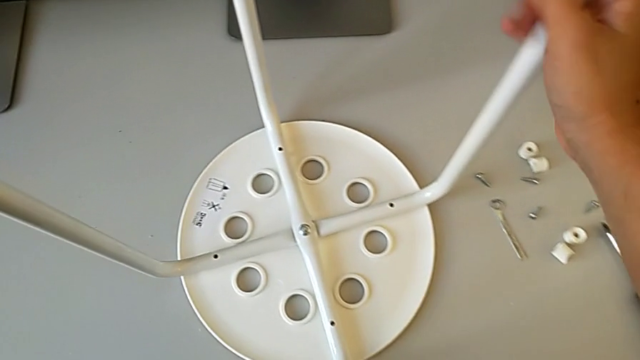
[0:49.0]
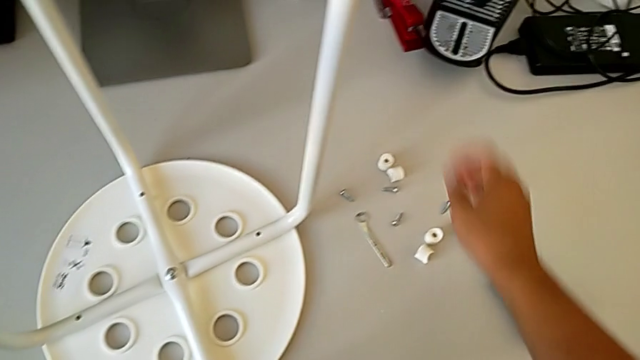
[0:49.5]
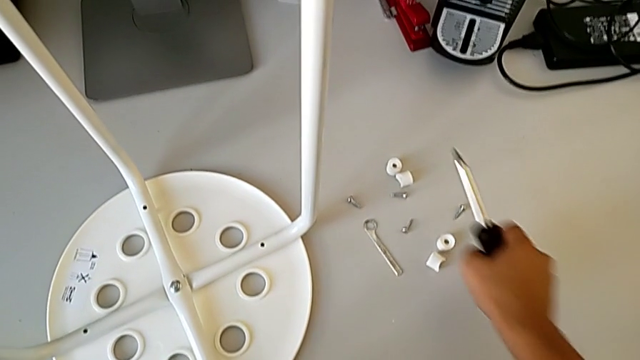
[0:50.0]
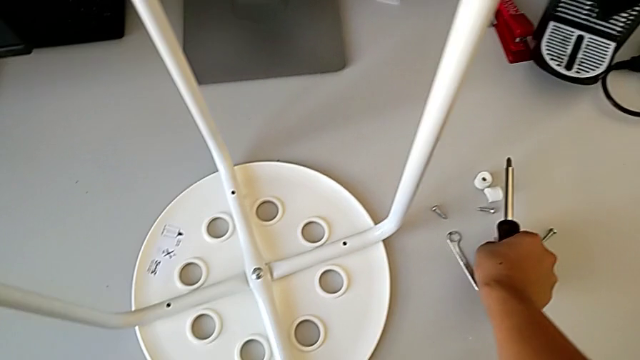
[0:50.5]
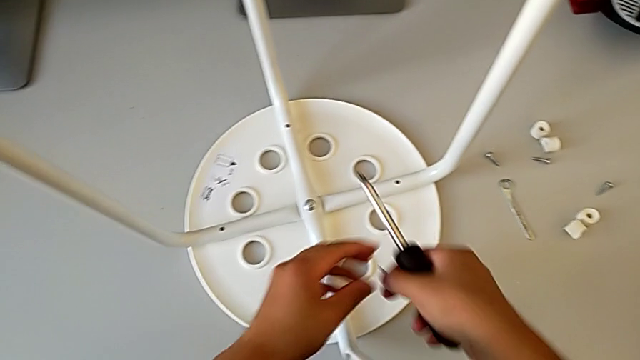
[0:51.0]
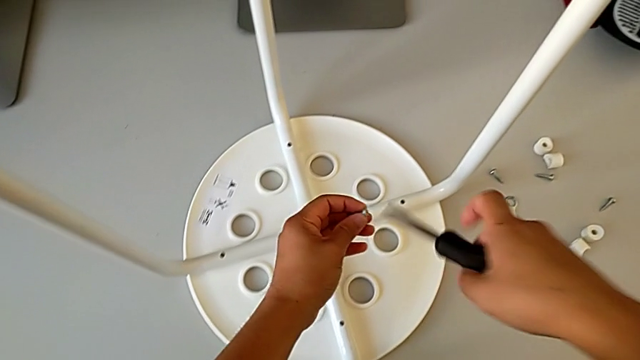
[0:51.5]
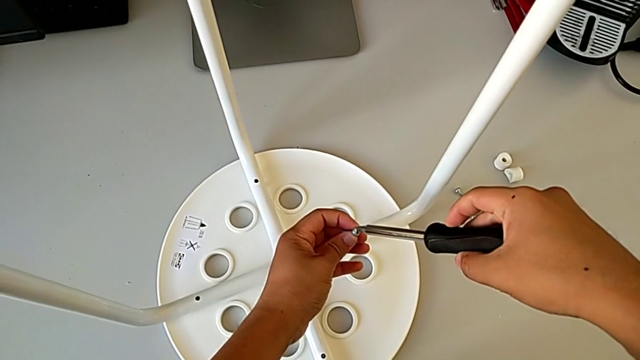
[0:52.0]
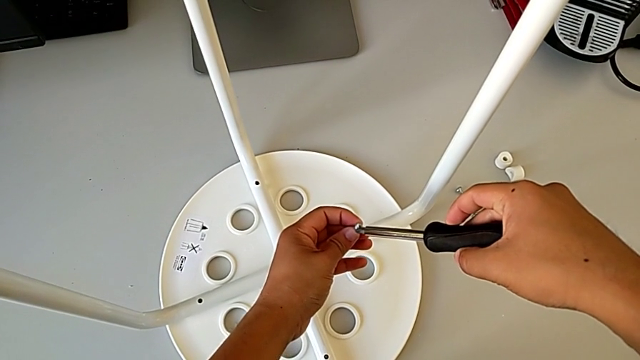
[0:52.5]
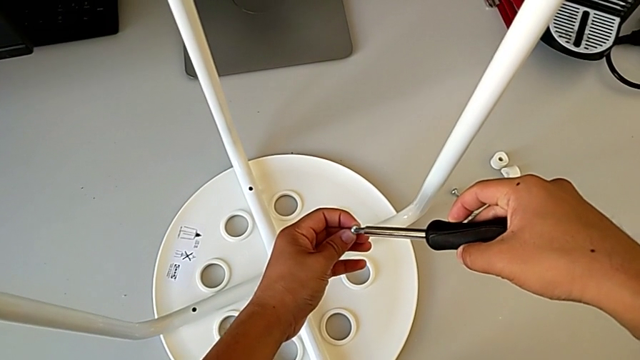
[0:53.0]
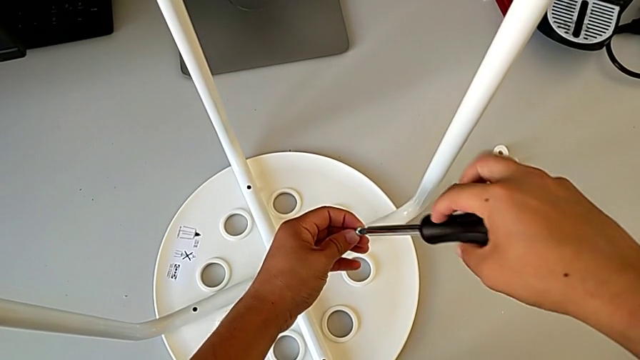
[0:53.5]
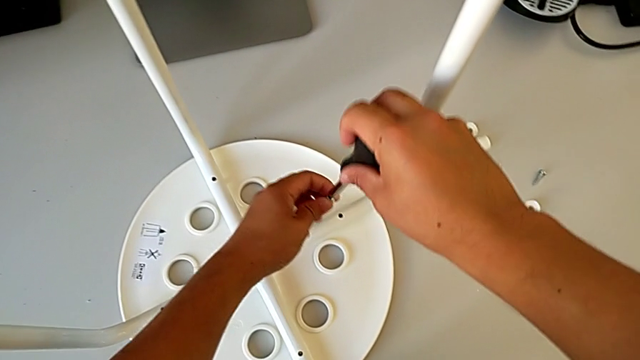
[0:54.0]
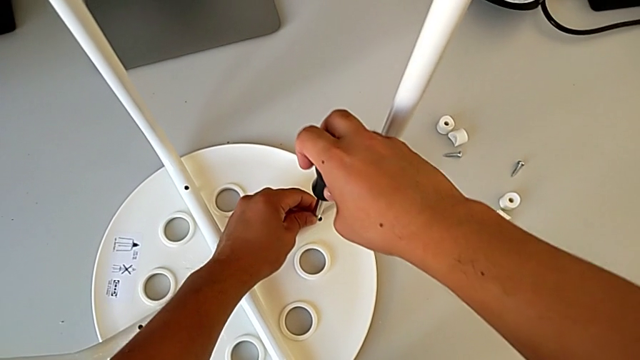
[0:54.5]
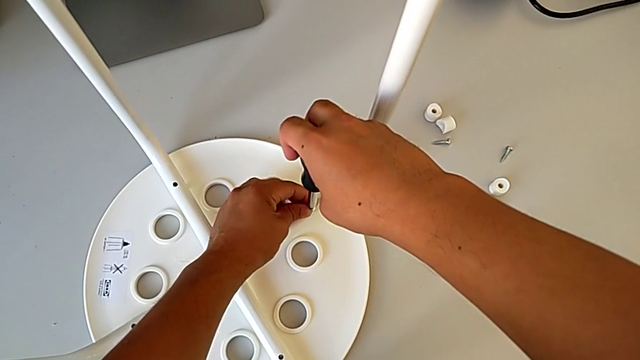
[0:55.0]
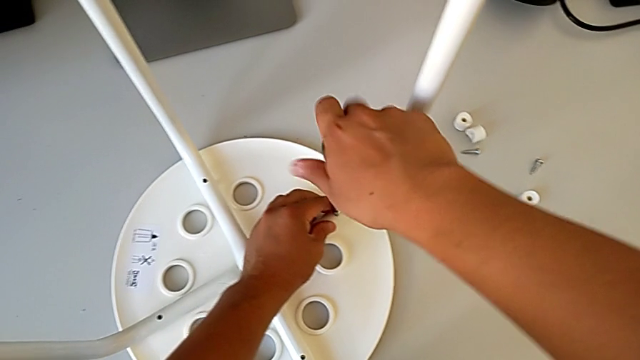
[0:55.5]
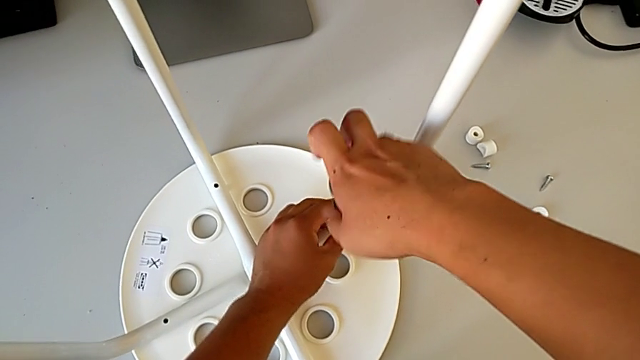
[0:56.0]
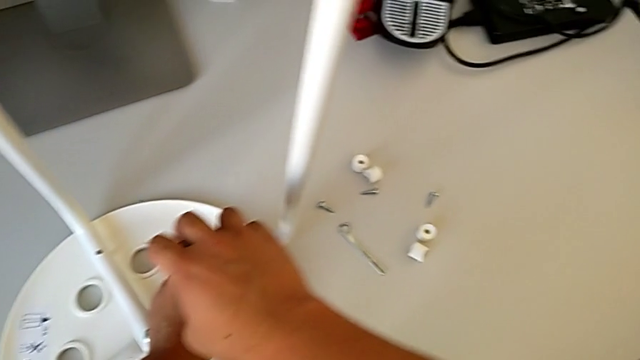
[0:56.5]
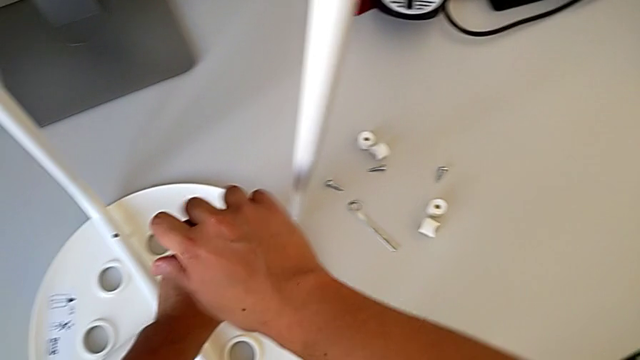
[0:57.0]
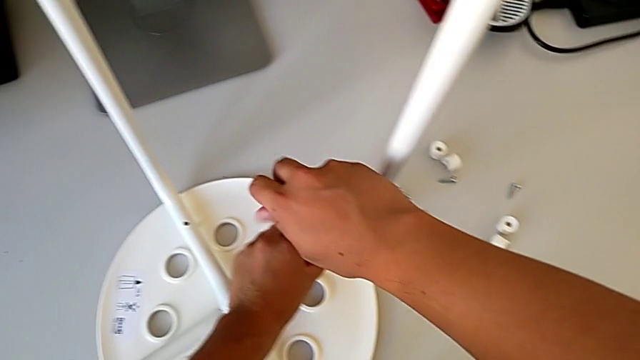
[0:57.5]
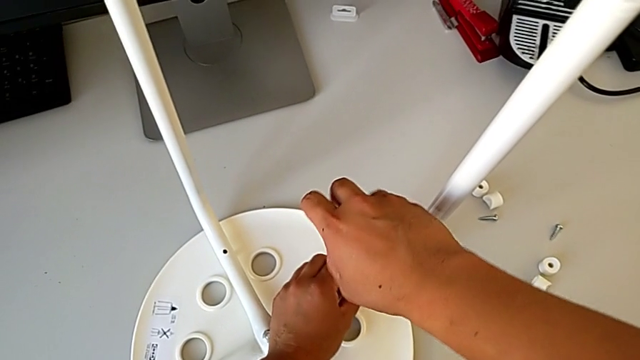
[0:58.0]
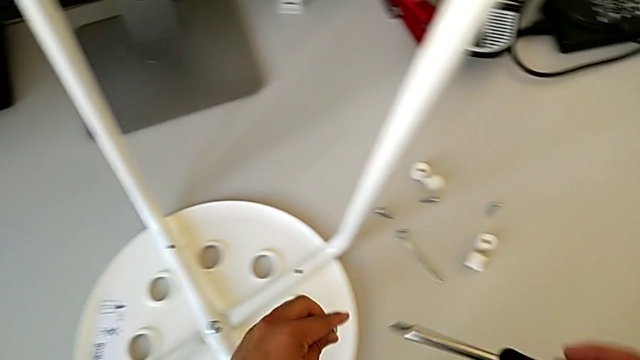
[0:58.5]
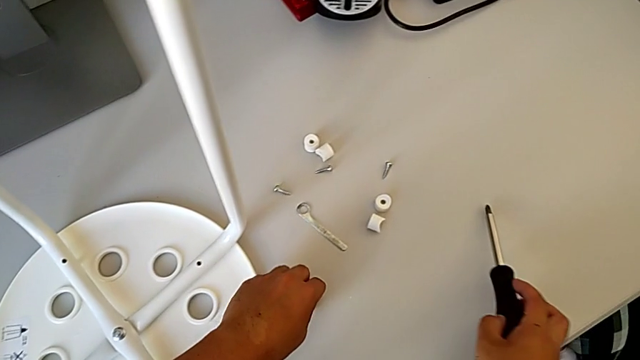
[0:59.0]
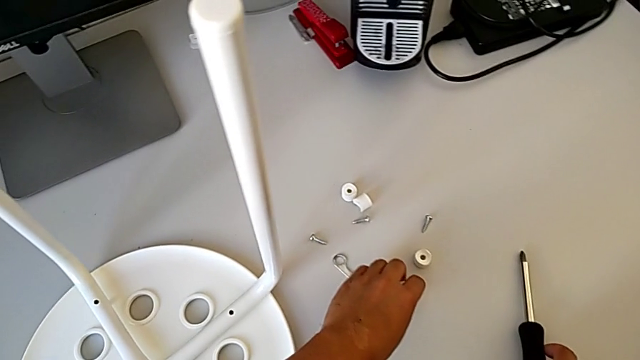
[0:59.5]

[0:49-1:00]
The camera wearer is assembling the seat. They grab the screwdriver, grab the screw twice, wrongly insert the screwdriver, insert the screw and screw it. They unscrew it, withdraw the screwdriver, withdraw the screw, place it with the left hand, place the screwdriver with the right hand and grab the washer with the left hand.

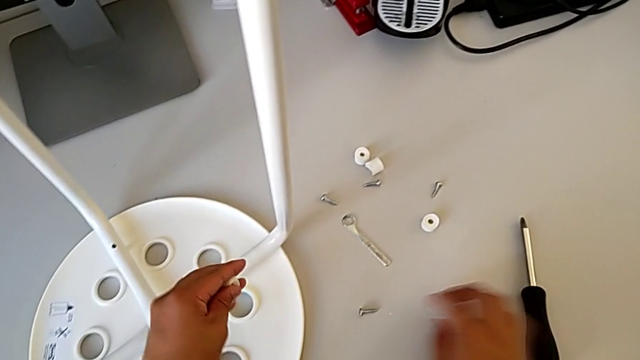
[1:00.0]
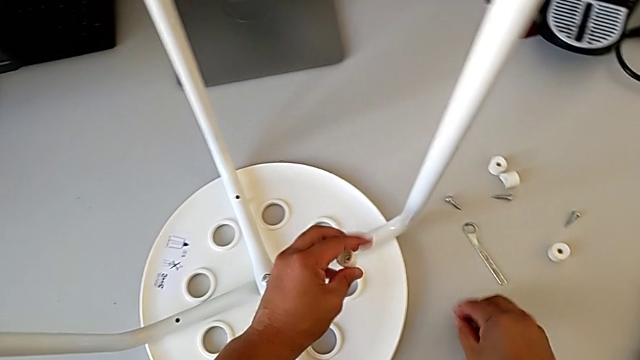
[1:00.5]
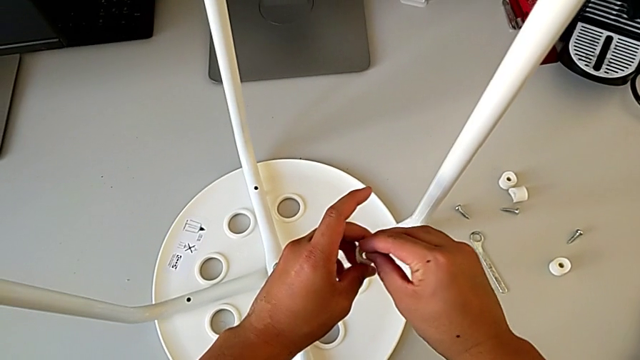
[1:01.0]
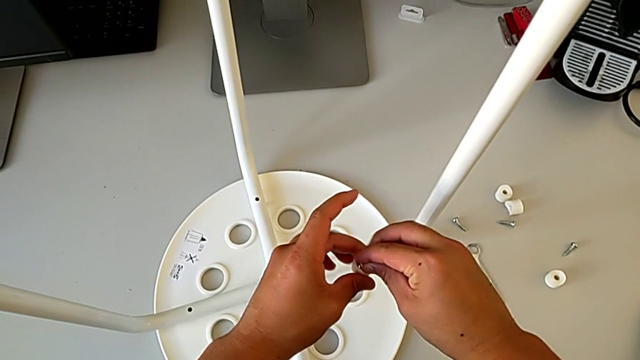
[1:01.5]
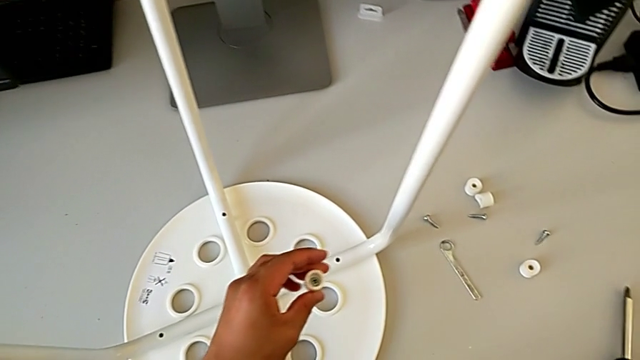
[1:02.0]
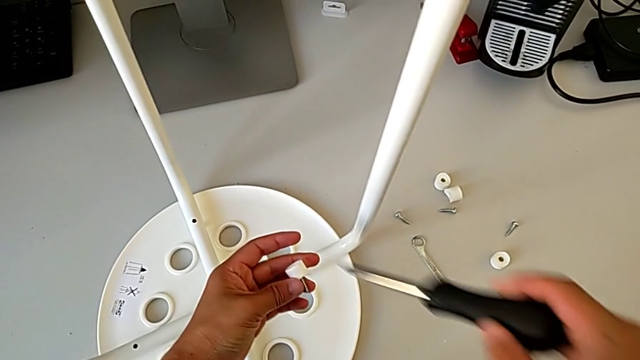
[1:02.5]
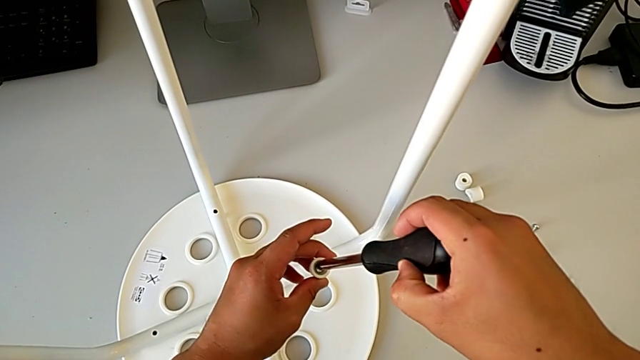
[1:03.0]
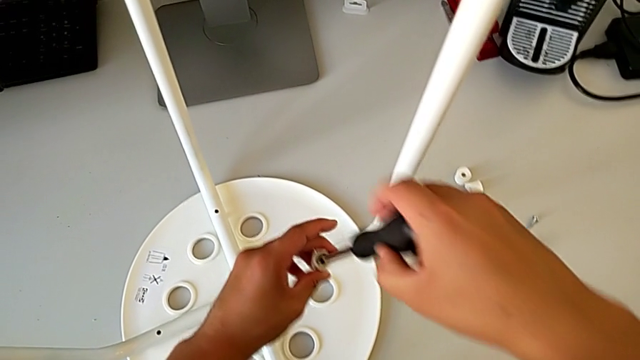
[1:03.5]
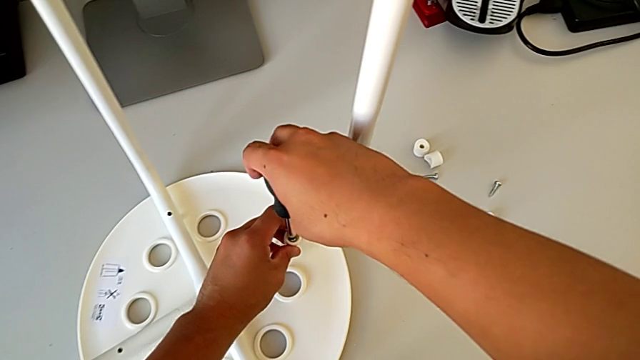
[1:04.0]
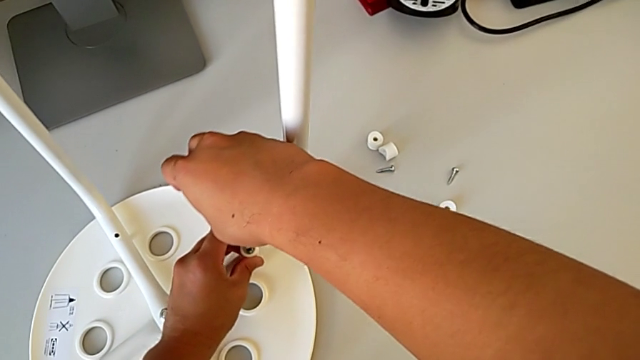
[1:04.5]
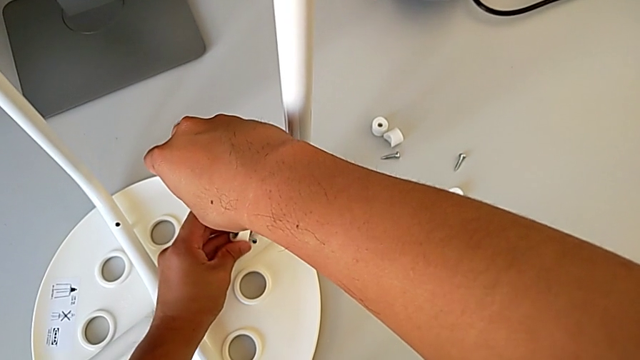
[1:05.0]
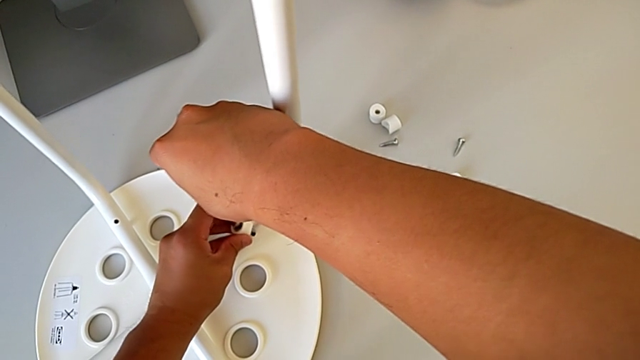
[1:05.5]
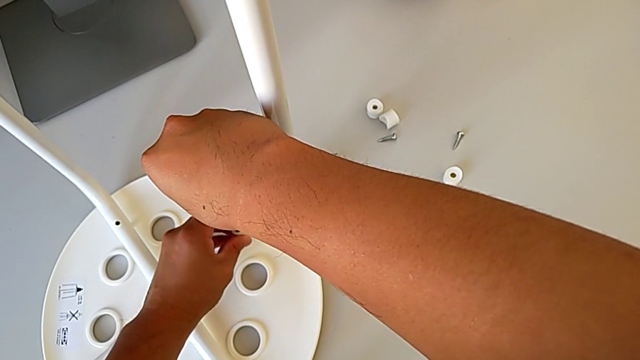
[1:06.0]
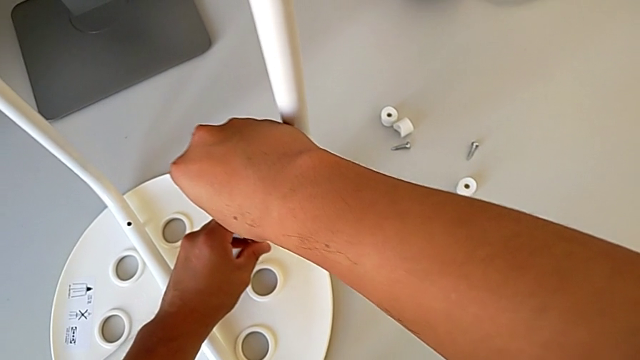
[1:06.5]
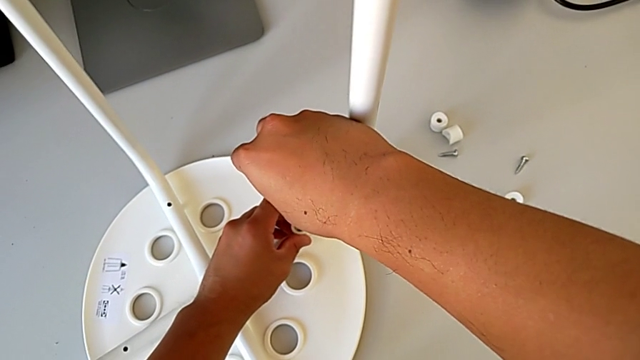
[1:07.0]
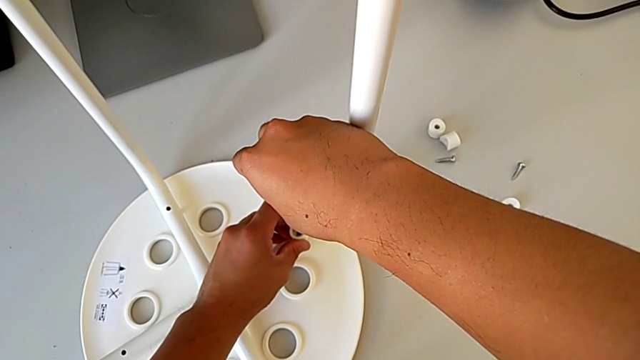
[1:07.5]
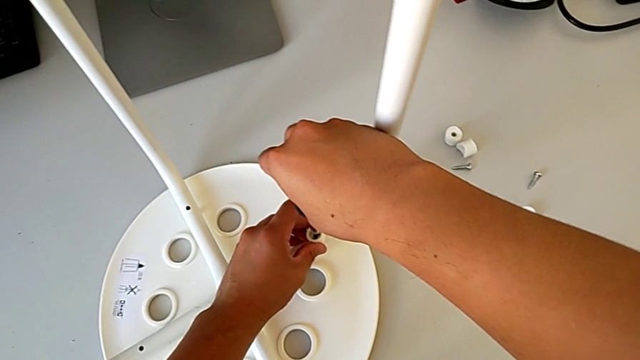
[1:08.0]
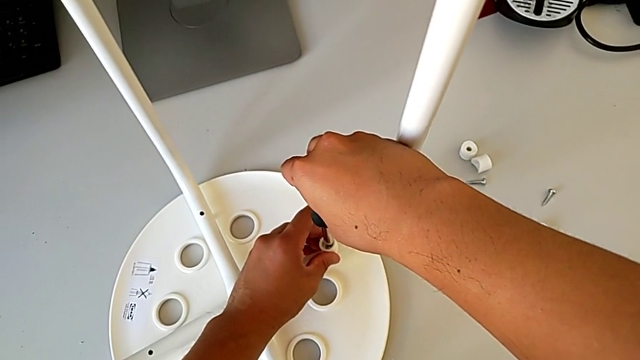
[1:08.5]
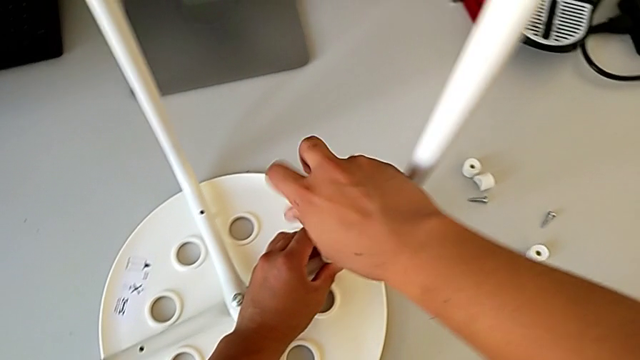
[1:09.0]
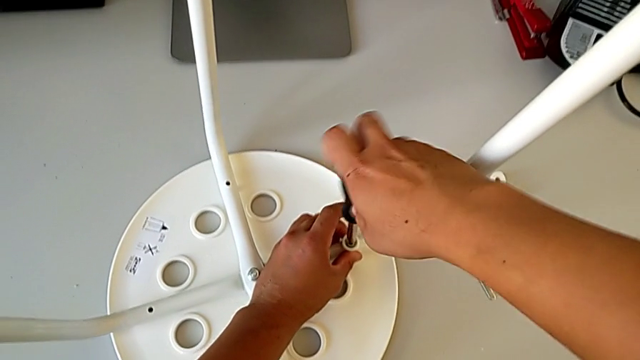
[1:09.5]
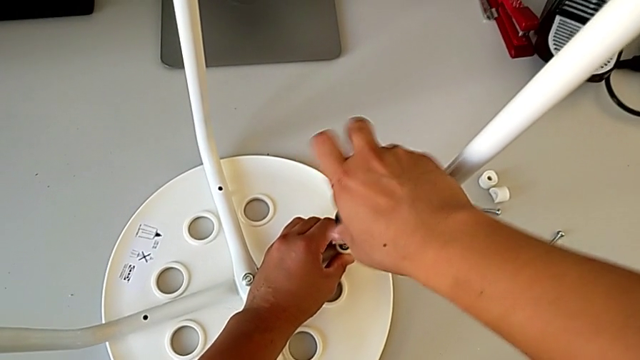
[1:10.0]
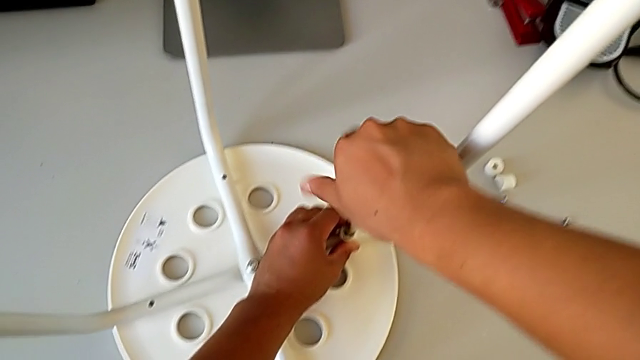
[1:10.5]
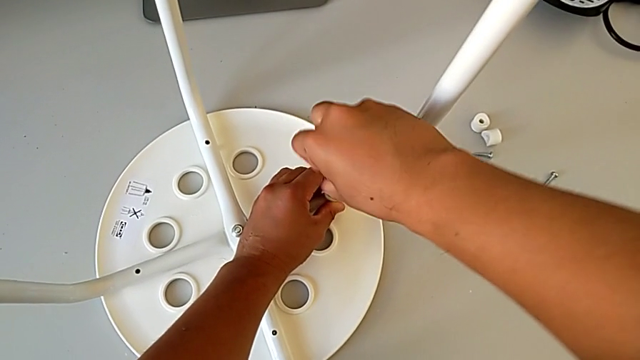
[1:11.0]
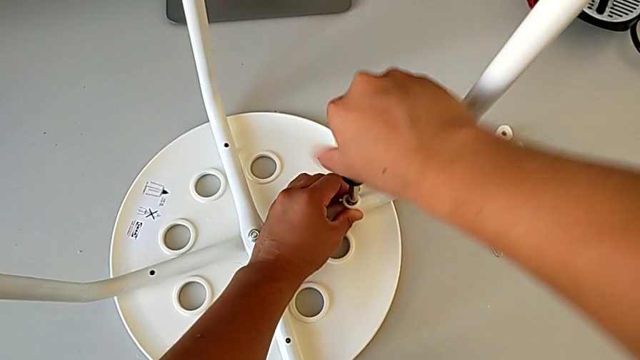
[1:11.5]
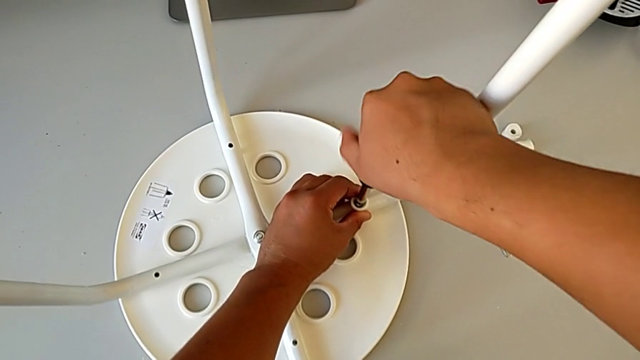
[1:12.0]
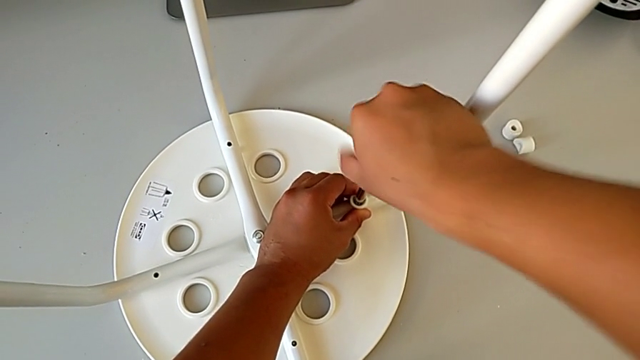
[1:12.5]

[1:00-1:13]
The camera wearer is assembling the seat. They grab the screw, insert it, grab the screwdriver, insert it, align the screw, insert it, insert the screwdriver and begin to screw the screw.
